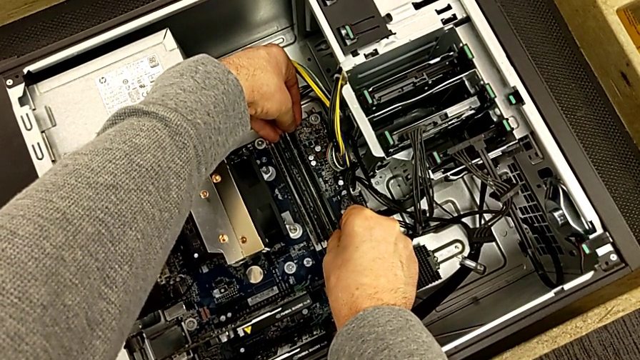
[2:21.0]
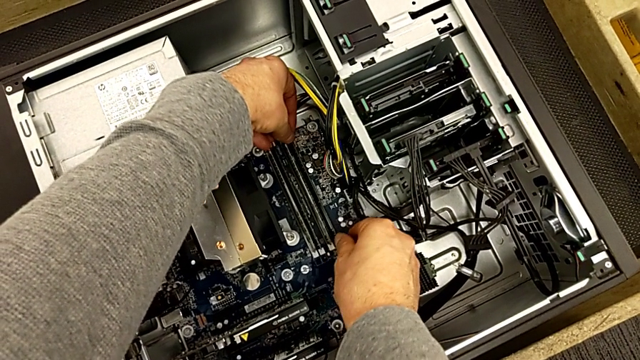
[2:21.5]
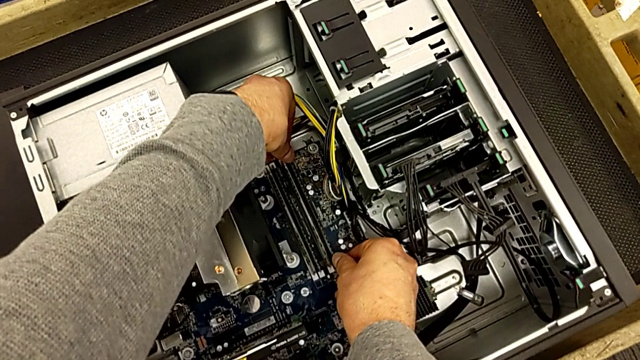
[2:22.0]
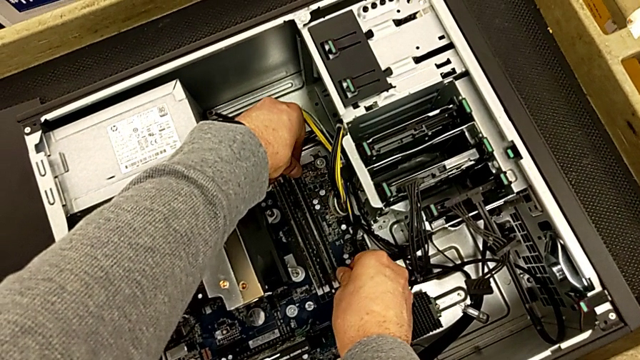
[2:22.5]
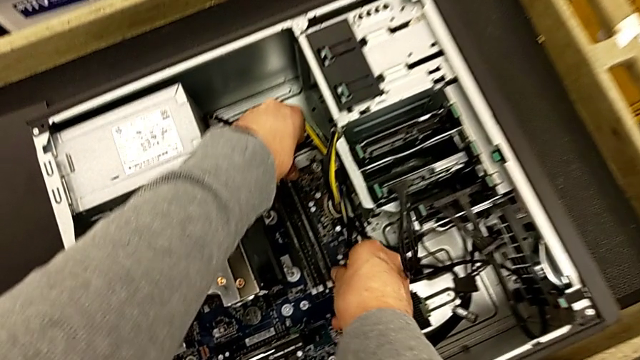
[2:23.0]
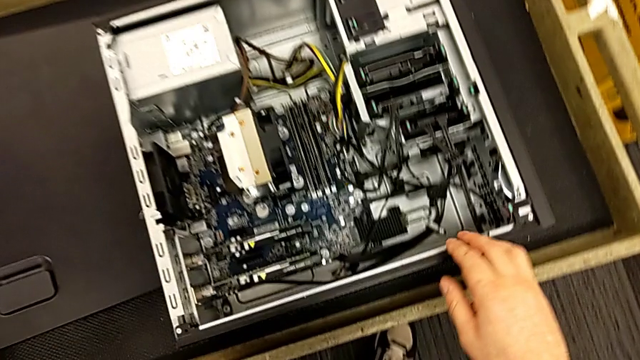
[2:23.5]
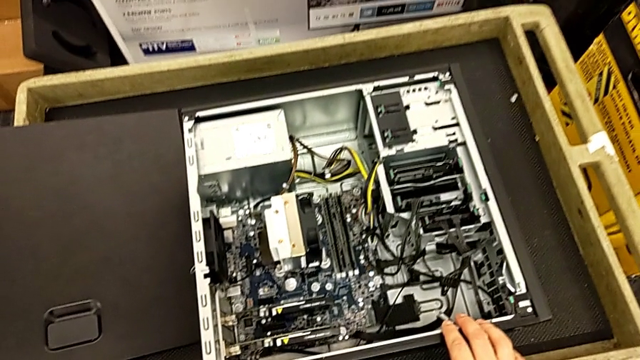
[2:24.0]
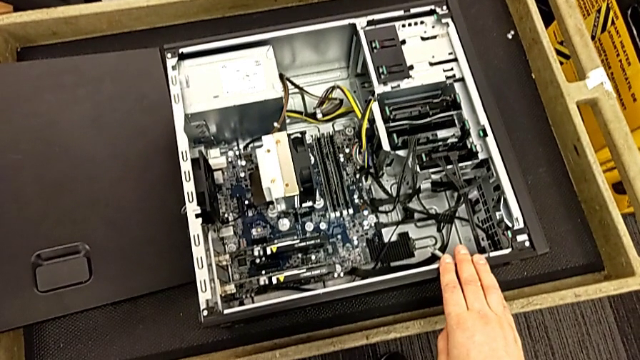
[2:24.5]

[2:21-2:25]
The camera wearer is assembling all of the RAMs. They keep inserting the fourth RAM.

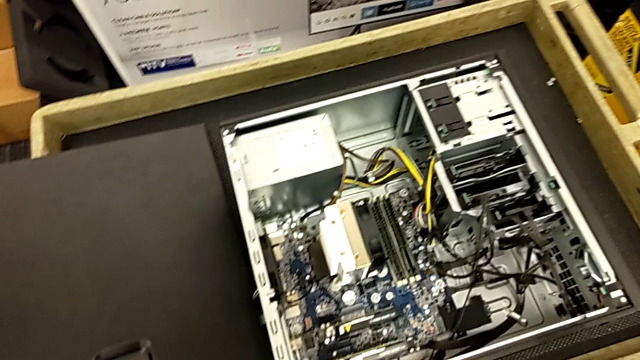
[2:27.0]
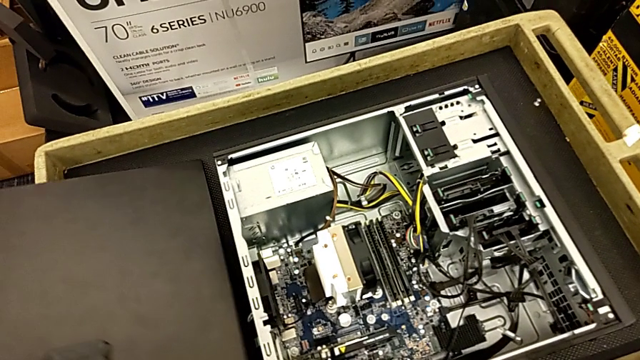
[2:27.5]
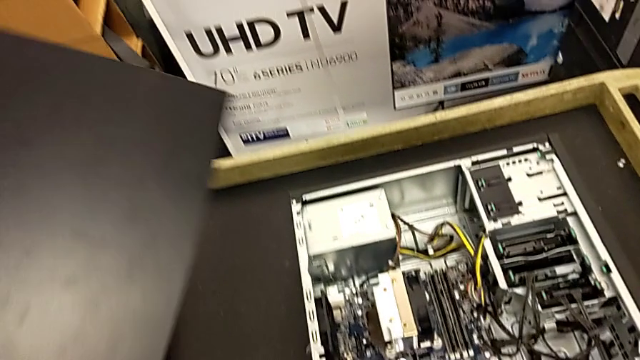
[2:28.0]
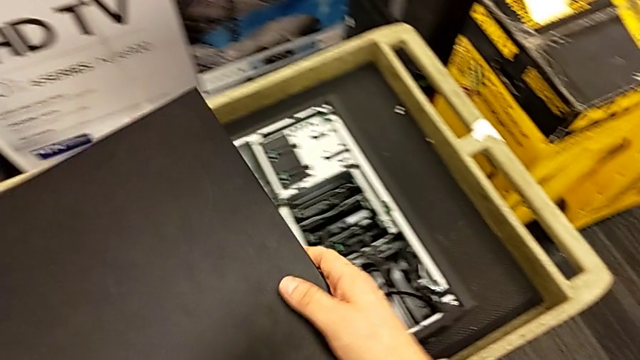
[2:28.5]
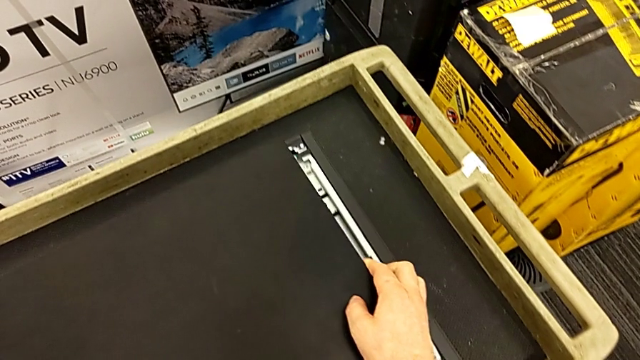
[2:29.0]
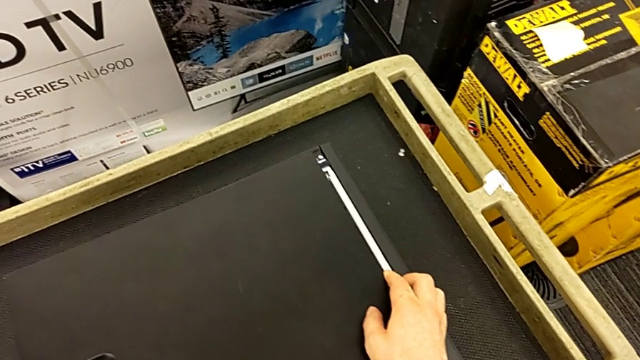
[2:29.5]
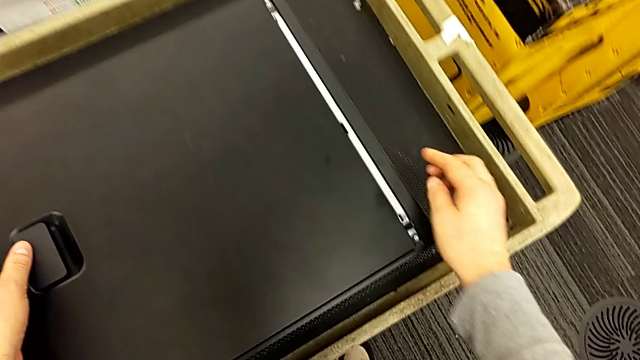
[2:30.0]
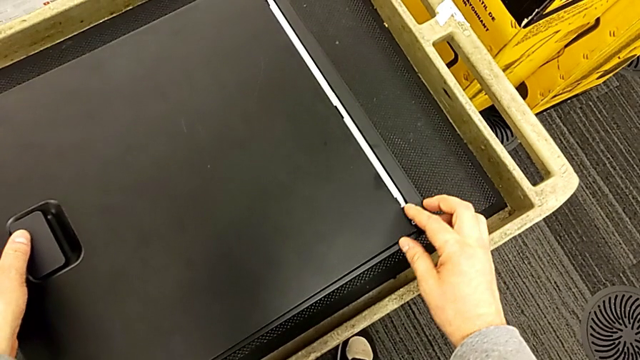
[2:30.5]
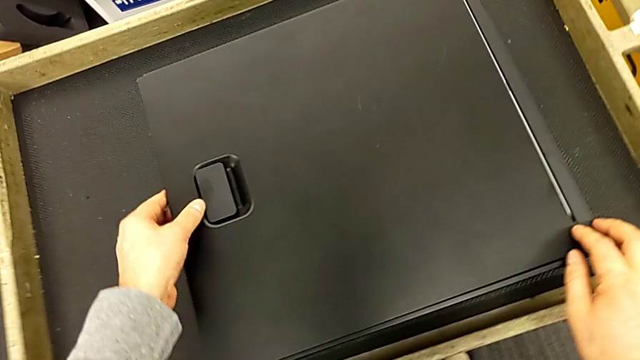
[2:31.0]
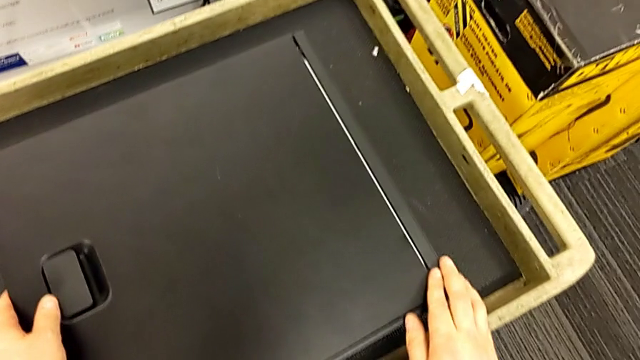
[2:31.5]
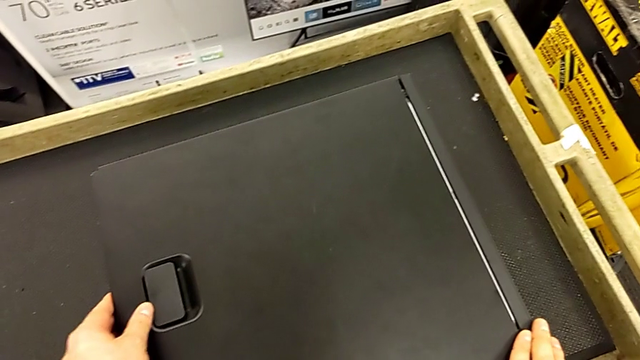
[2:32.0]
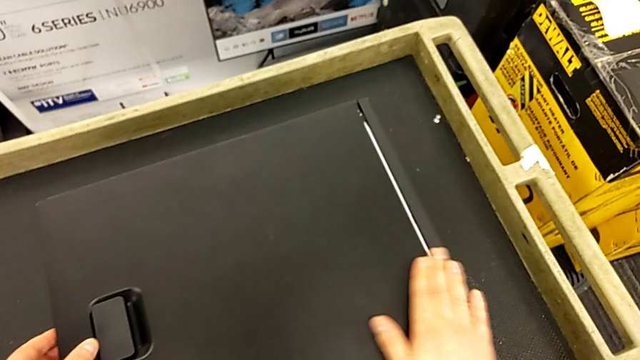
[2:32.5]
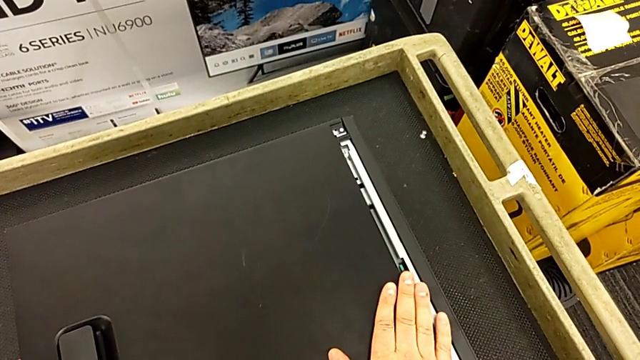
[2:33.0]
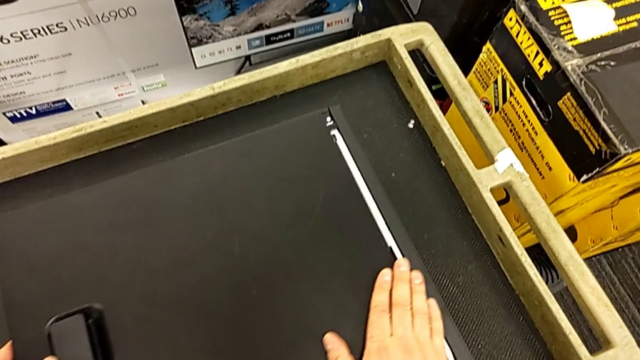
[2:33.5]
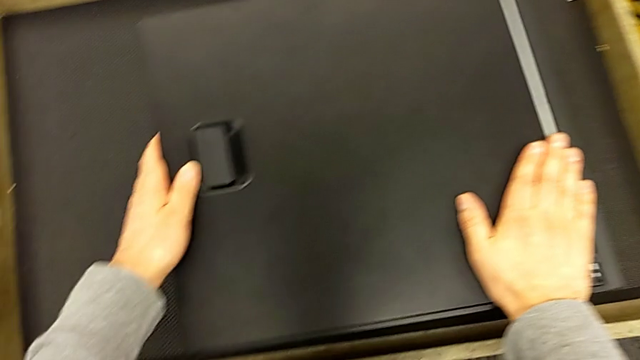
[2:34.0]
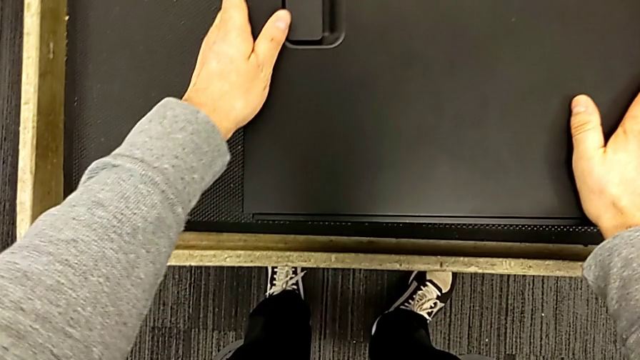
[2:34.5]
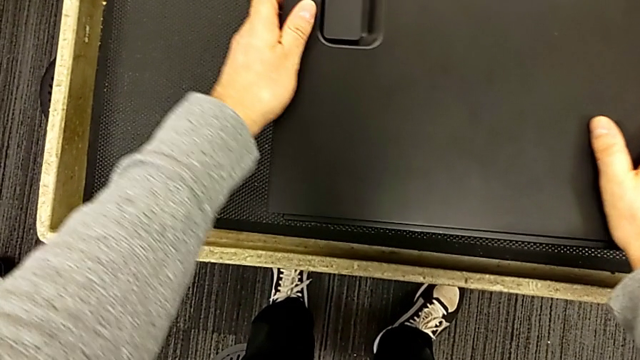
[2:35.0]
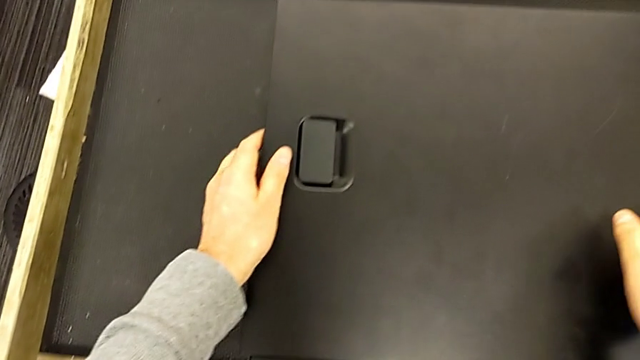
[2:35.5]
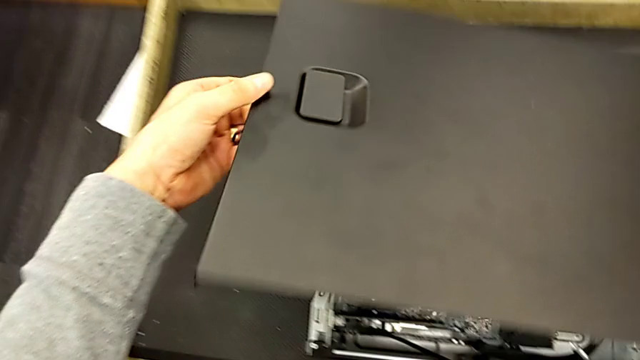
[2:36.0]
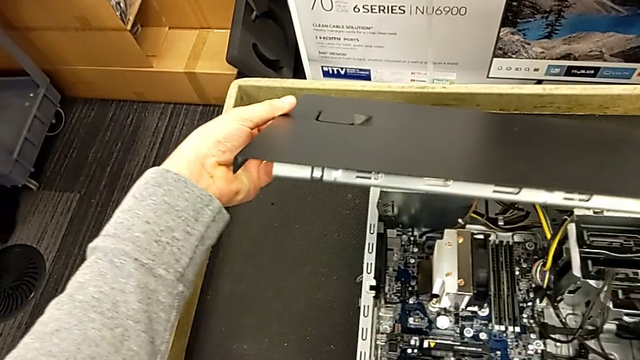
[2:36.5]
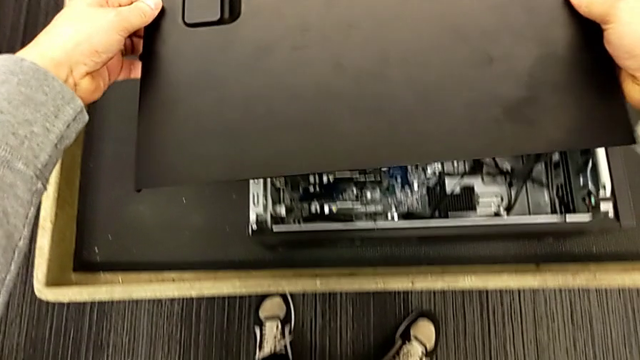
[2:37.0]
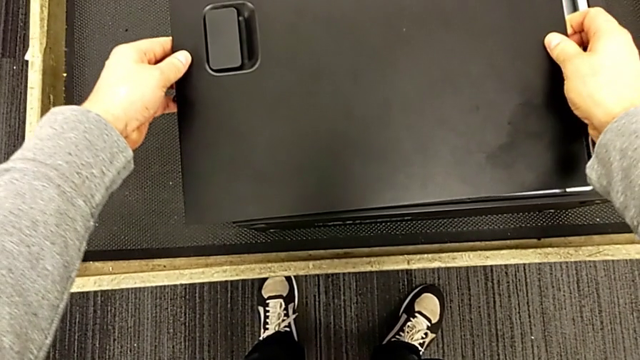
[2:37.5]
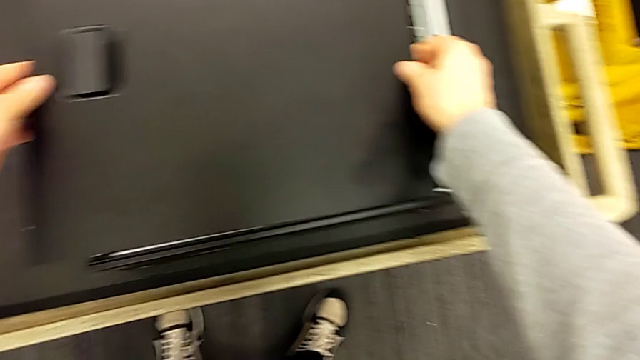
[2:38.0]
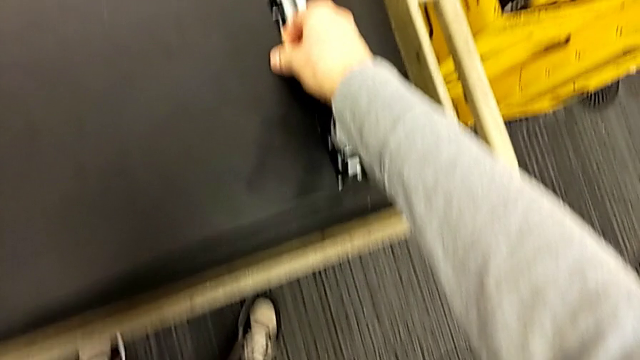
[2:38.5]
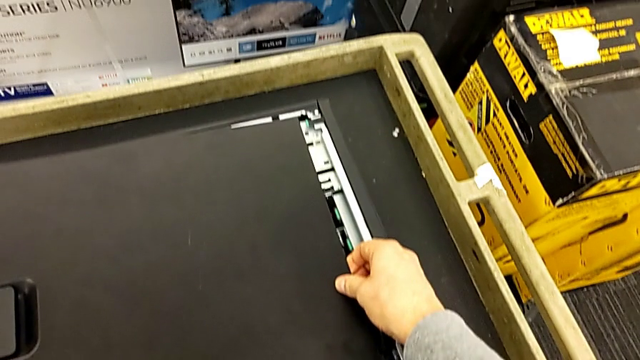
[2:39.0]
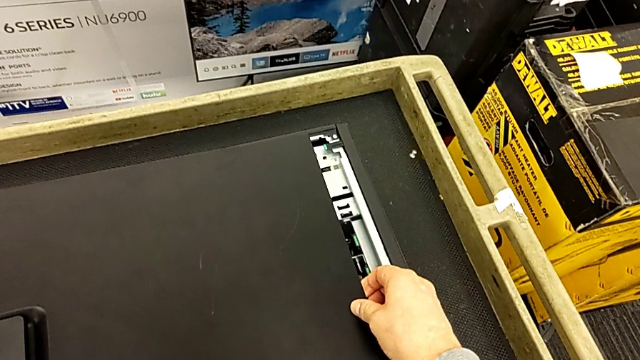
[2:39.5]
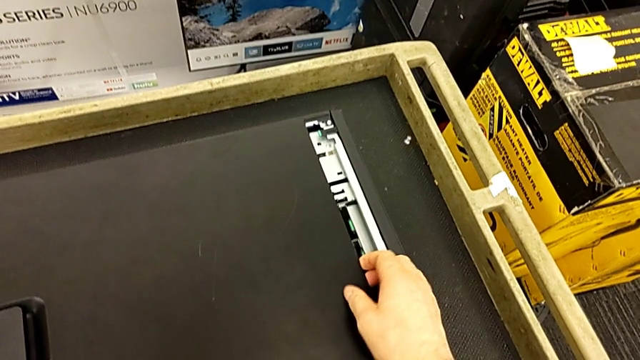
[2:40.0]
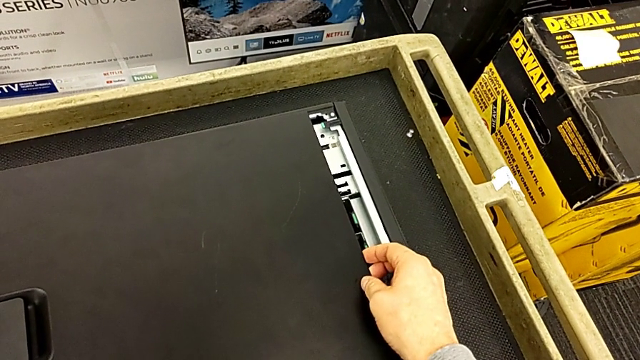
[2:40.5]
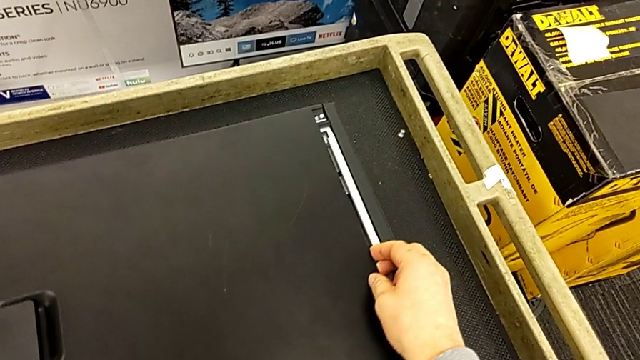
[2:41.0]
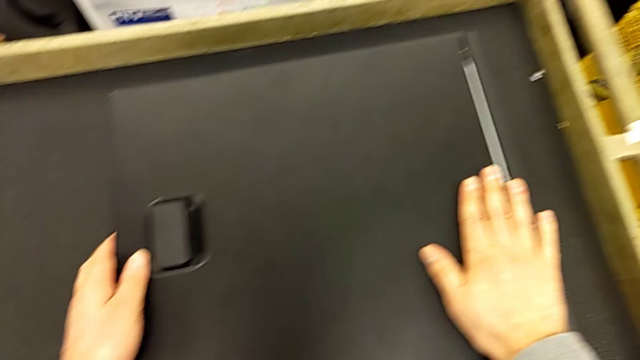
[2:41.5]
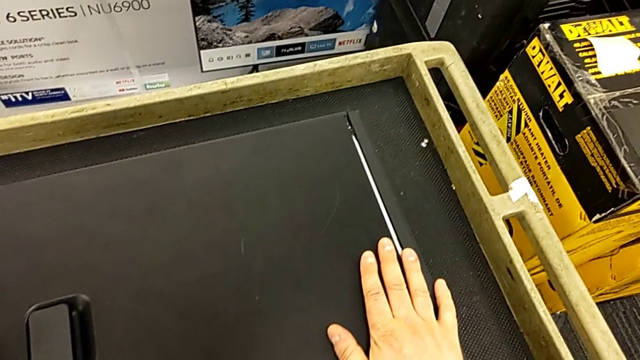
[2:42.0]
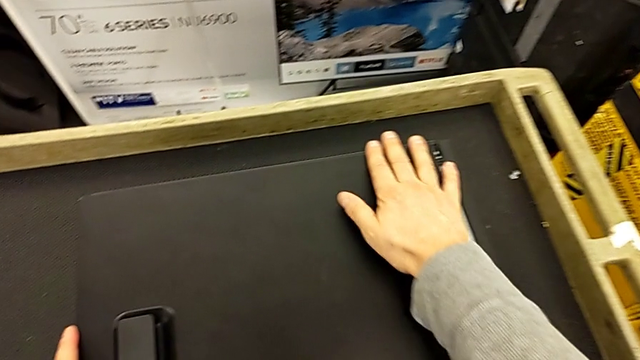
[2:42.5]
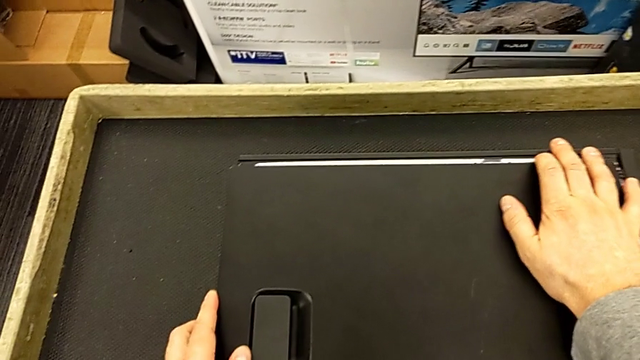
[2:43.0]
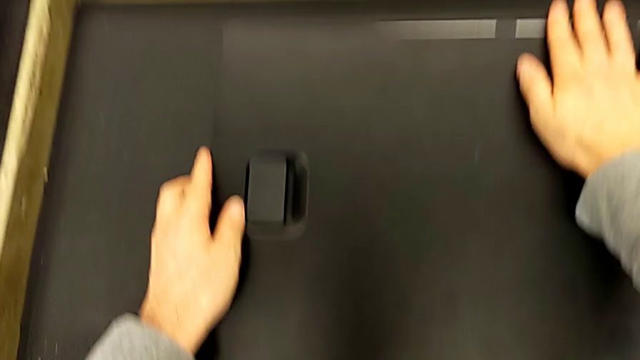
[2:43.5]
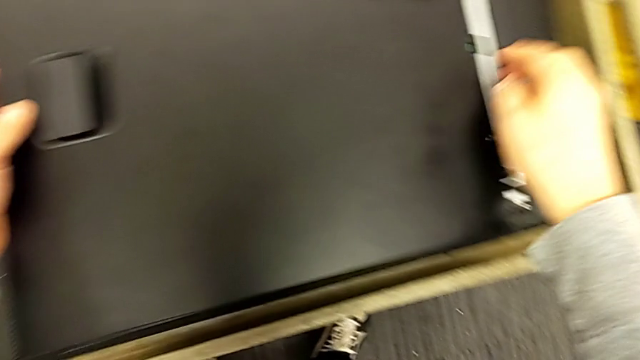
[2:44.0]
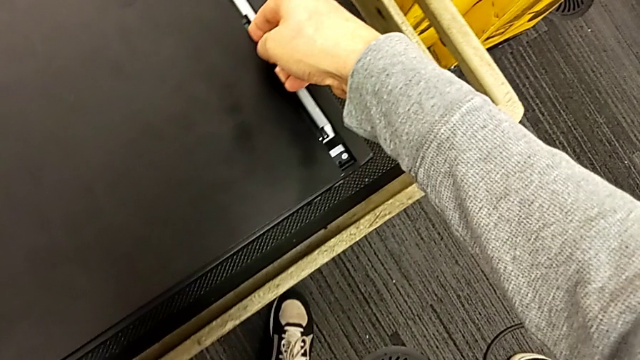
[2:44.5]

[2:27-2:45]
The camera wearer is closing the computer. They grab the black cover and align it.
